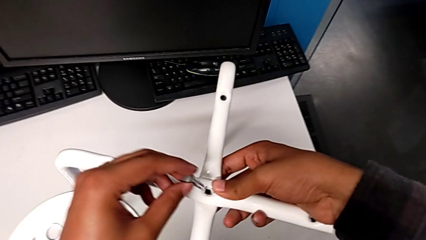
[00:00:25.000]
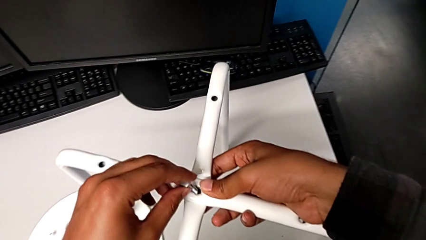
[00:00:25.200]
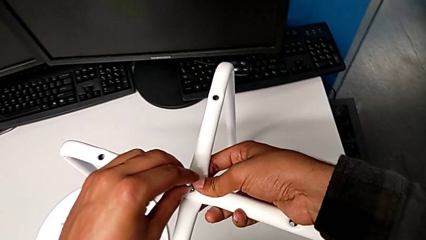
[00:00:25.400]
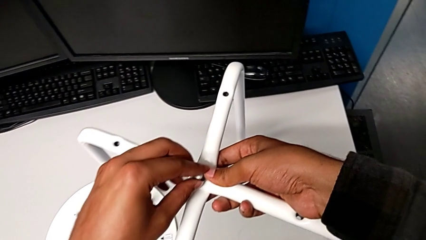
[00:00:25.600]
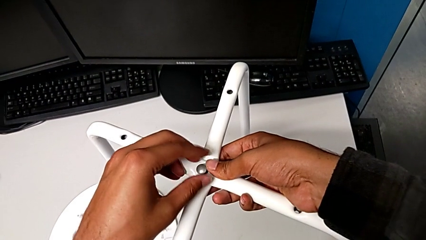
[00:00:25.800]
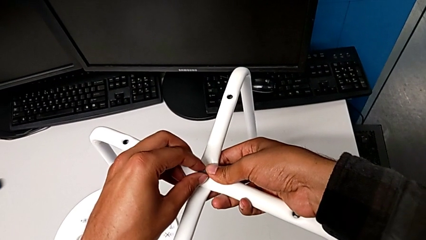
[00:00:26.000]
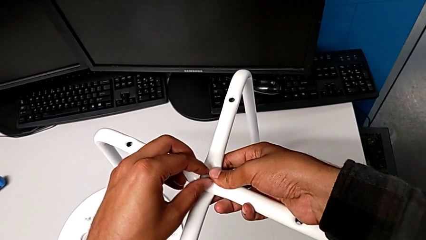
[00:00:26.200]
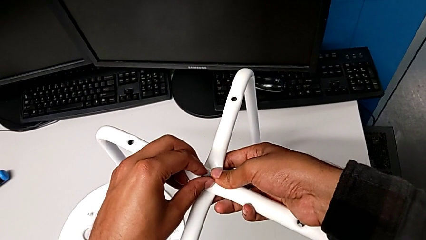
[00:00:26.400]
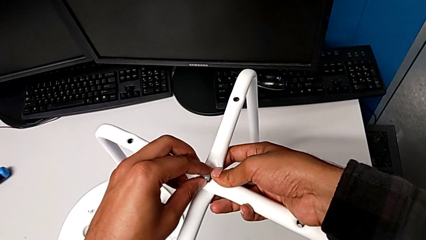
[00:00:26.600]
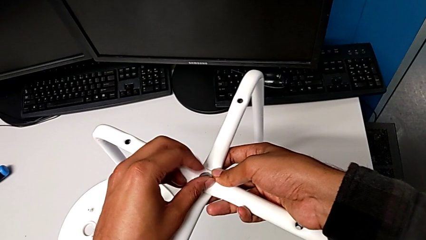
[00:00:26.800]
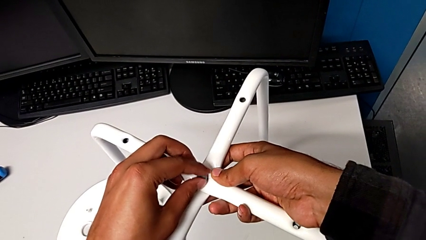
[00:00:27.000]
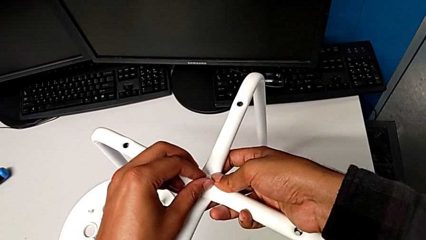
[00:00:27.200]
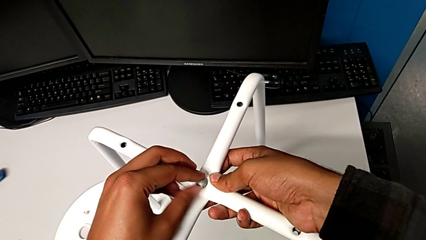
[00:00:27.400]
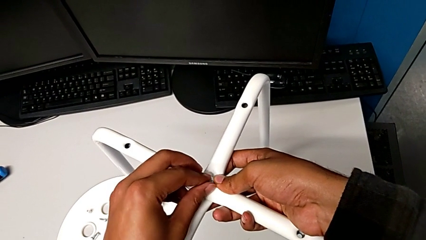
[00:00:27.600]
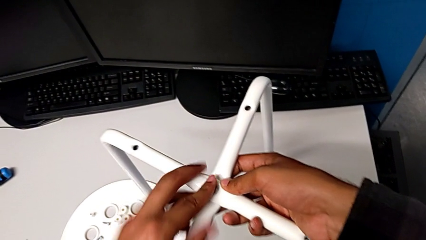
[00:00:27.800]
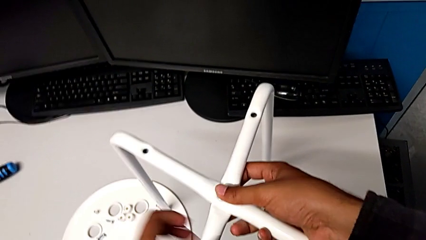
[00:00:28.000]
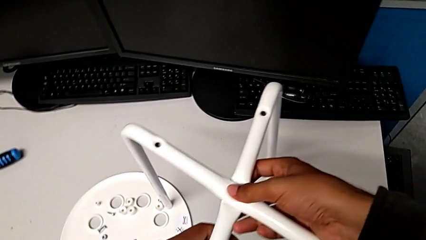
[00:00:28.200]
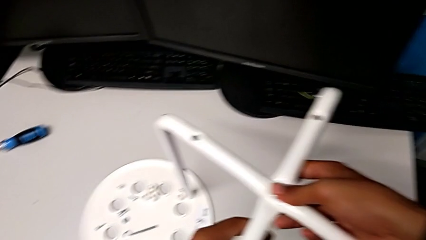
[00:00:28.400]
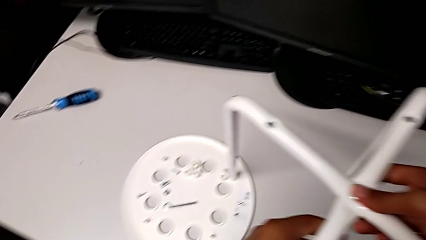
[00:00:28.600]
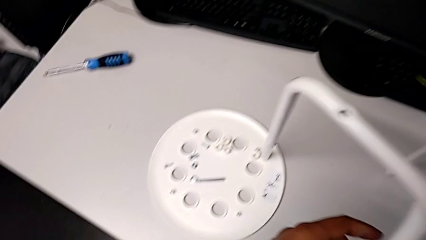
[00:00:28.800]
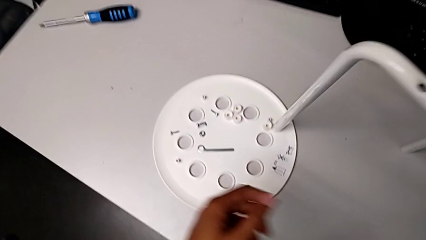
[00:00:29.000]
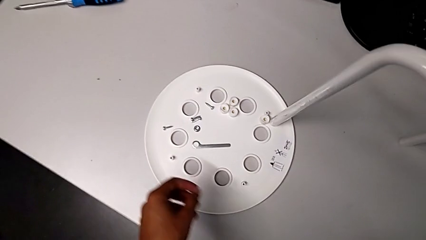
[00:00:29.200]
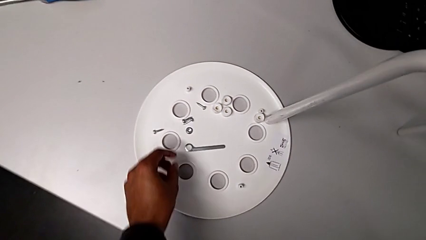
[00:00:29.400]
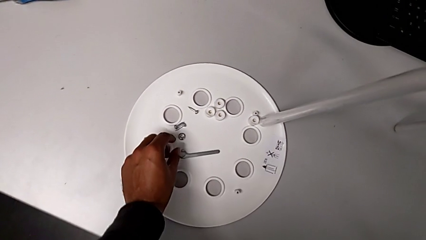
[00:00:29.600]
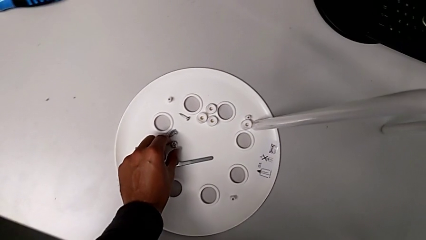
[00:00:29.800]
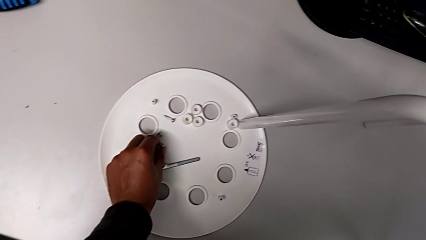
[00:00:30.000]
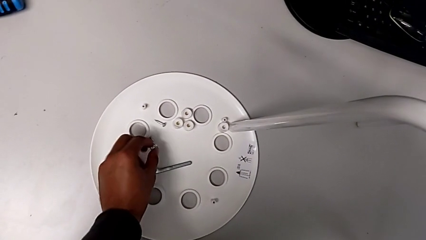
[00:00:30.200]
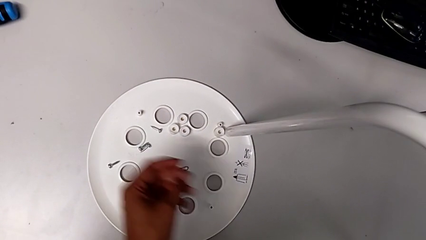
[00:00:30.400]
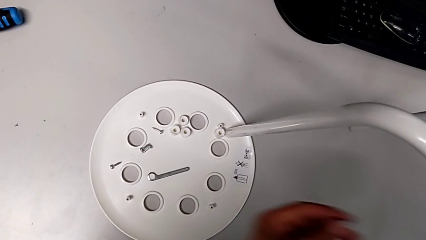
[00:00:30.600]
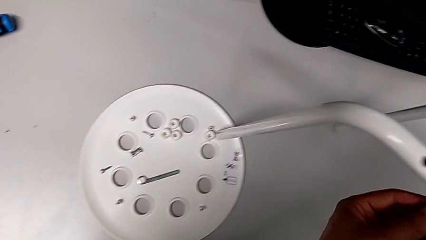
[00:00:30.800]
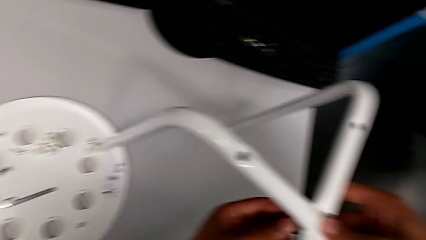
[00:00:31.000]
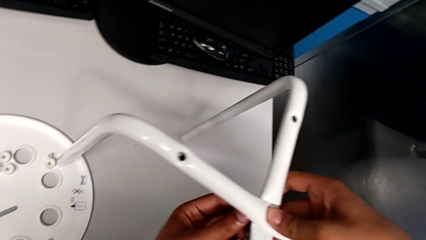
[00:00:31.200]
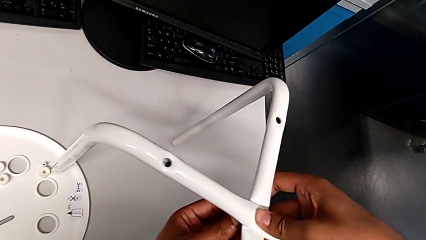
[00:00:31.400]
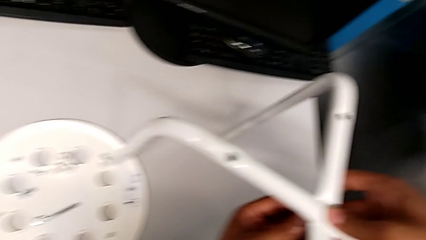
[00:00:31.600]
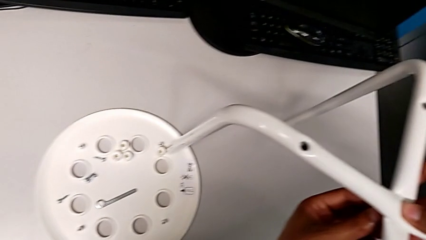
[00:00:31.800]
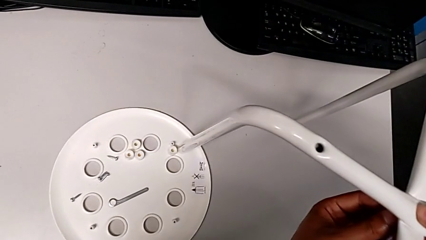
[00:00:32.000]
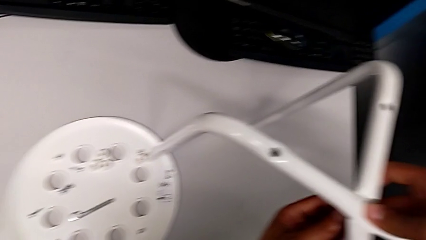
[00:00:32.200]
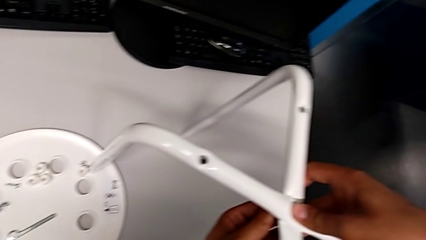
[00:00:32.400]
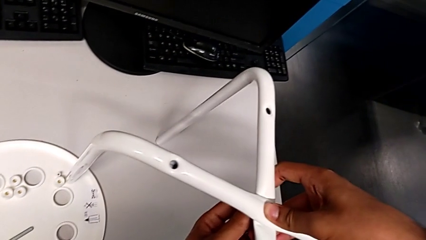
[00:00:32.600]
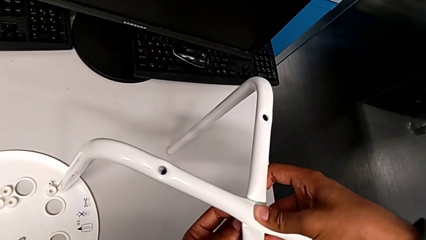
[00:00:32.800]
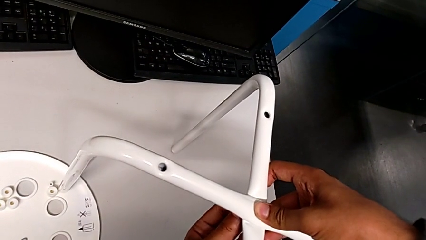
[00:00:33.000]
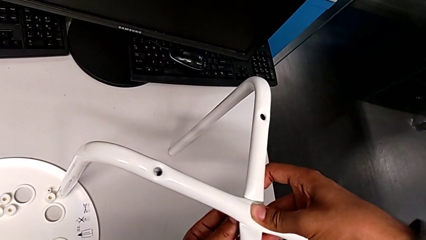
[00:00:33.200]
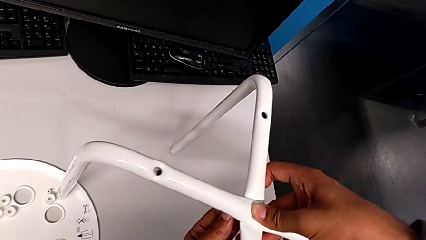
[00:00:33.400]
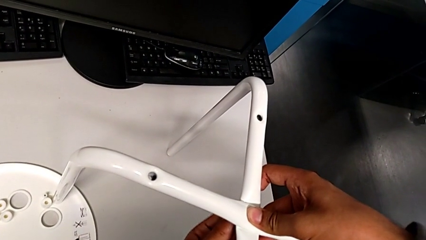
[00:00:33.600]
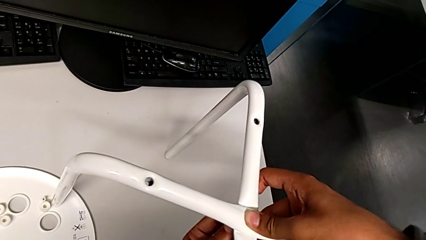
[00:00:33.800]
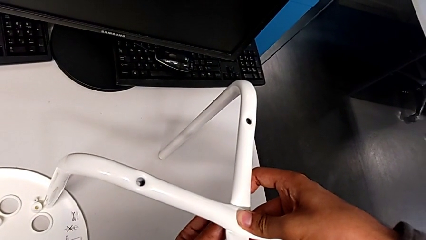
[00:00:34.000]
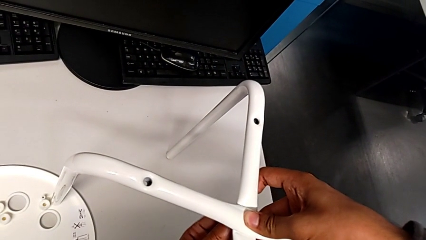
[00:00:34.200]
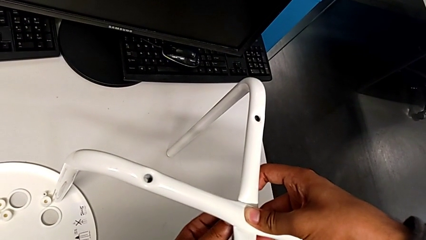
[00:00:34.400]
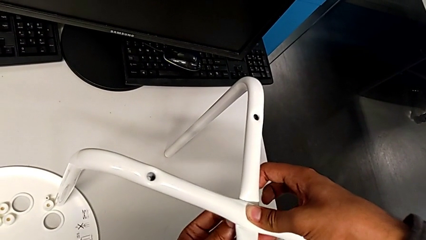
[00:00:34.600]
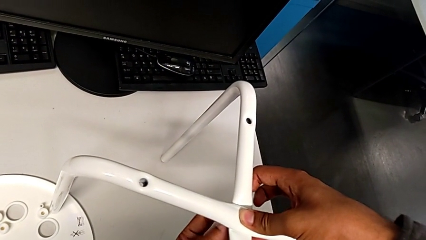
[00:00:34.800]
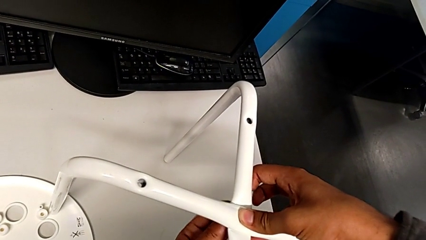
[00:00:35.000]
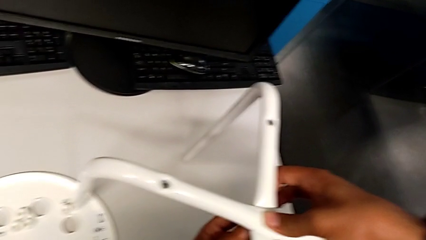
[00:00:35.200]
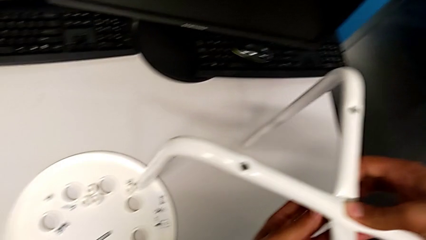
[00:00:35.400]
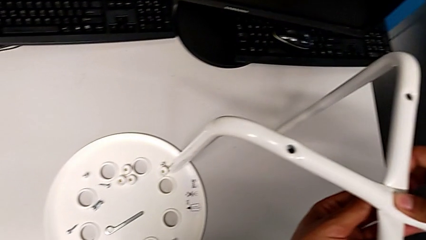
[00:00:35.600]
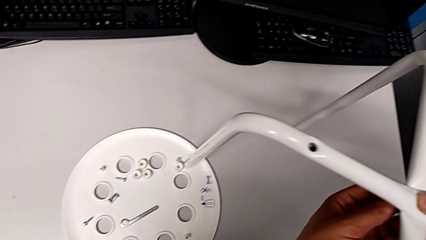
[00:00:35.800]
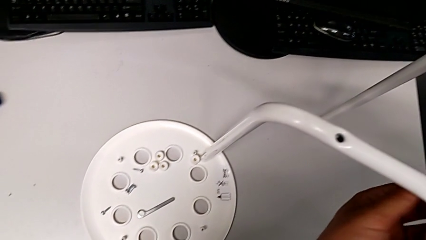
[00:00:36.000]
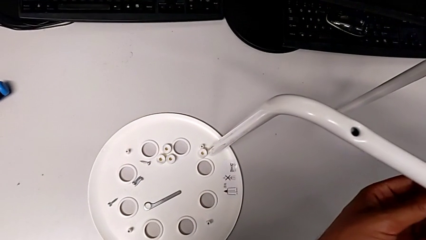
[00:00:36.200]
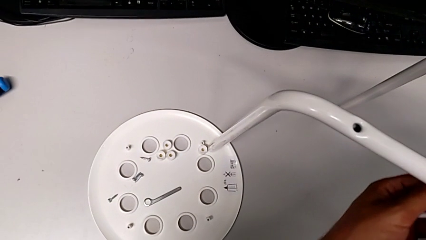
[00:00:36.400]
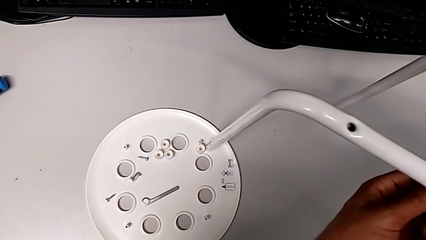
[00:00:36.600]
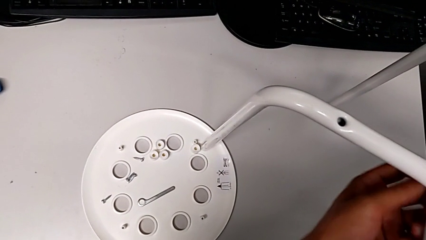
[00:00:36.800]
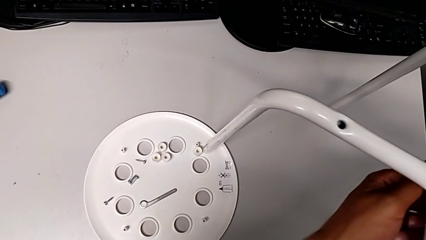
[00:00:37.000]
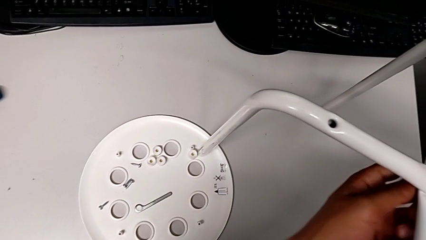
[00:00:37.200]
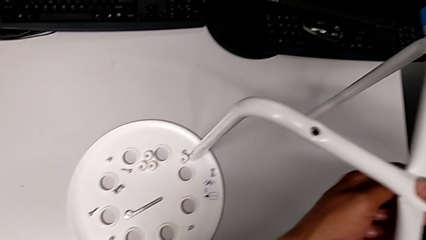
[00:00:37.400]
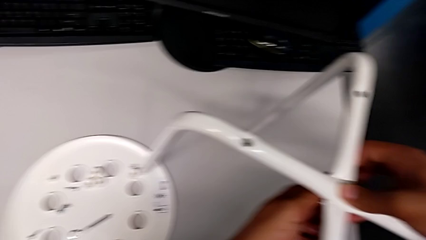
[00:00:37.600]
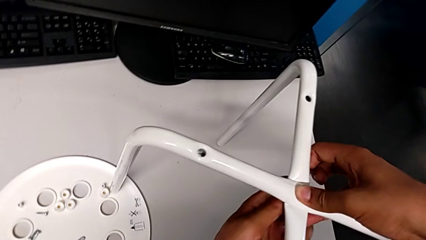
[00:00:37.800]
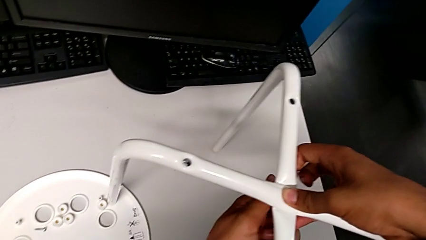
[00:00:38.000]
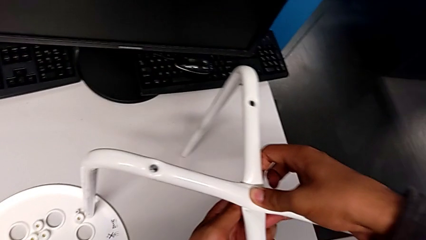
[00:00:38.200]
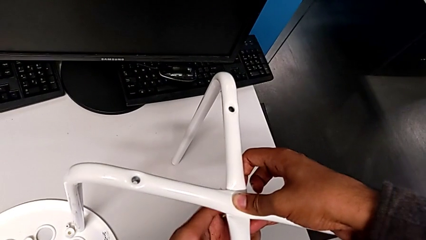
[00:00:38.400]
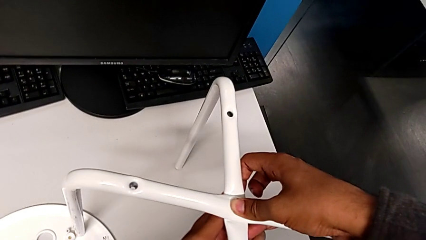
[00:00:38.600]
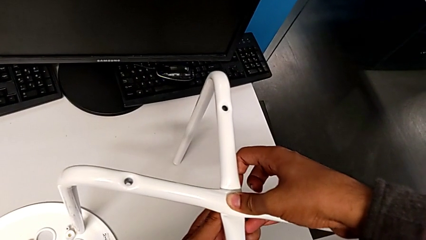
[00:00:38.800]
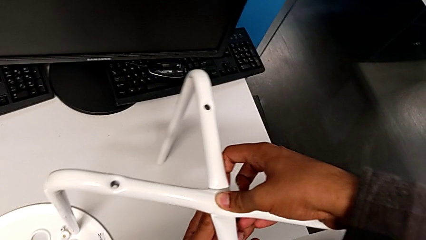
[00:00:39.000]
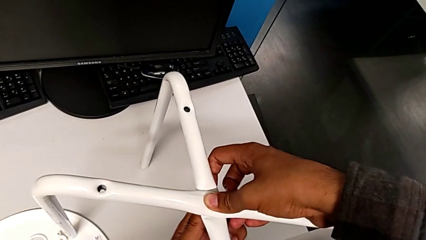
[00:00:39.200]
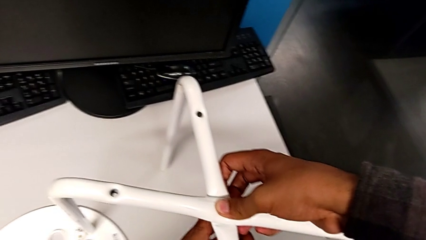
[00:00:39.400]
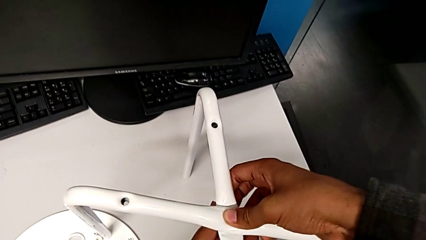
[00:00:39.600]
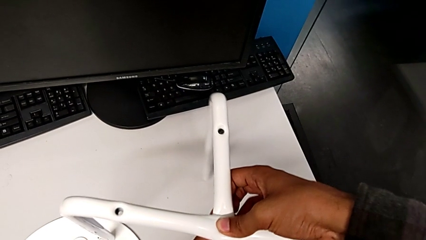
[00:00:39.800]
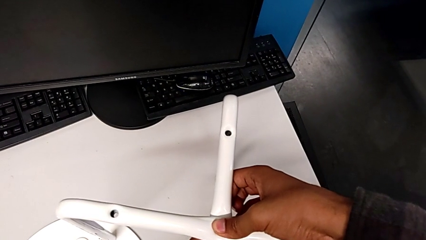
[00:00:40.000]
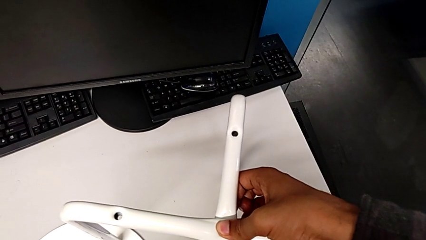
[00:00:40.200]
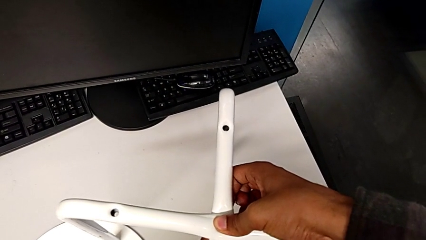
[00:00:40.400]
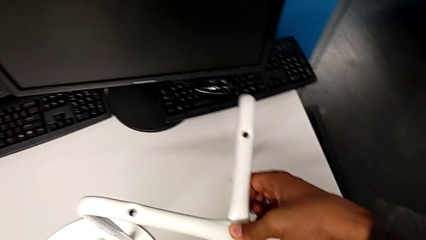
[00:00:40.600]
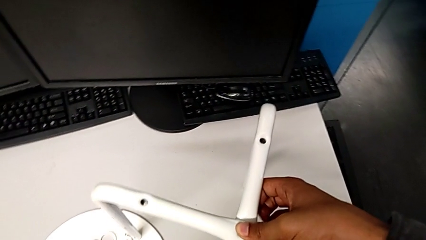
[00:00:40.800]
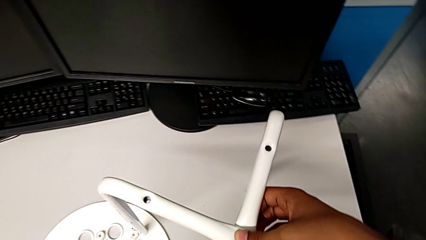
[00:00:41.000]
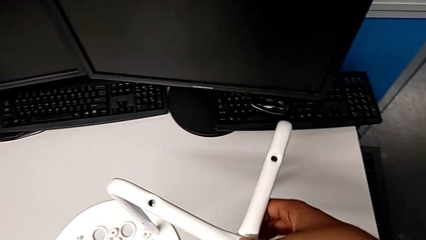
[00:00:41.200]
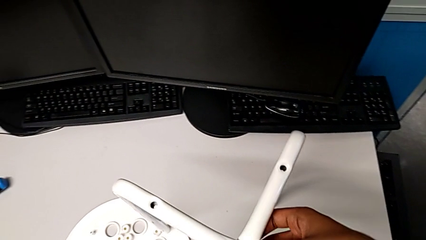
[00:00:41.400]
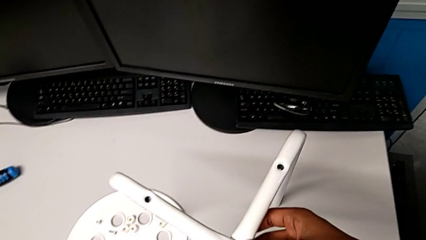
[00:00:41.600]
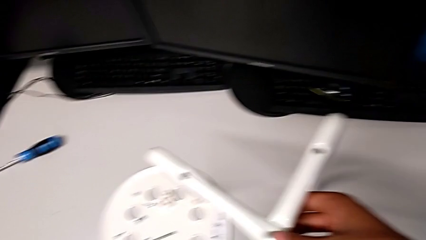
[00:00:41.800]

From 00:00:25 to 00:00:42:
The camera wearer is assembling the legs of the stool. They insert the bolt, hold the leg, grab the hex nut, insert it and screw it.
